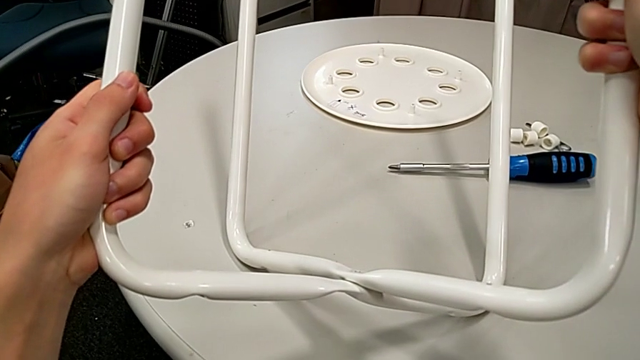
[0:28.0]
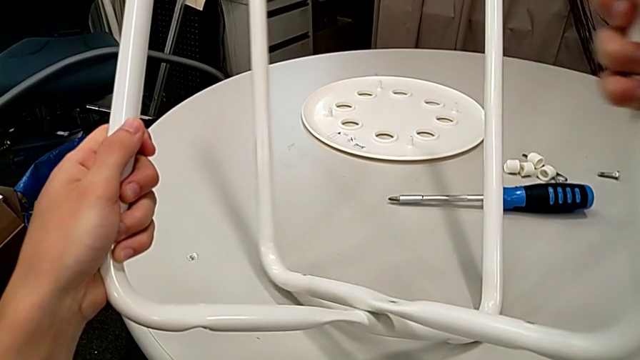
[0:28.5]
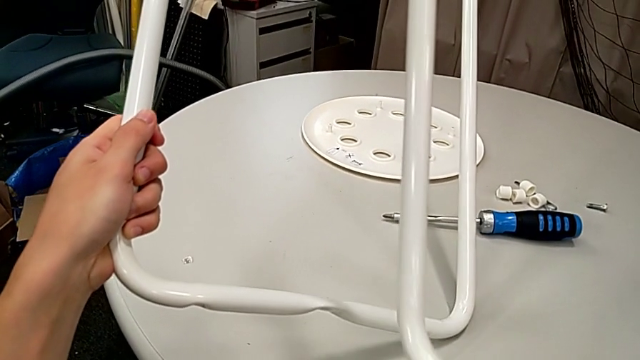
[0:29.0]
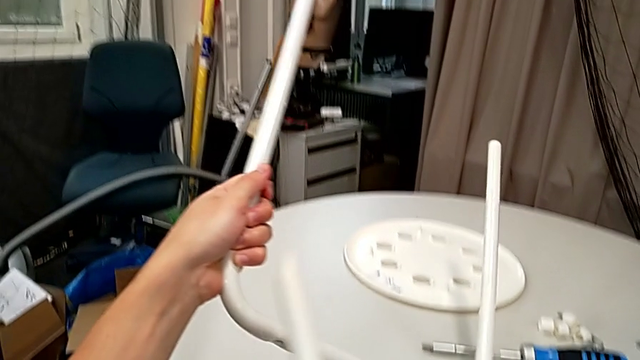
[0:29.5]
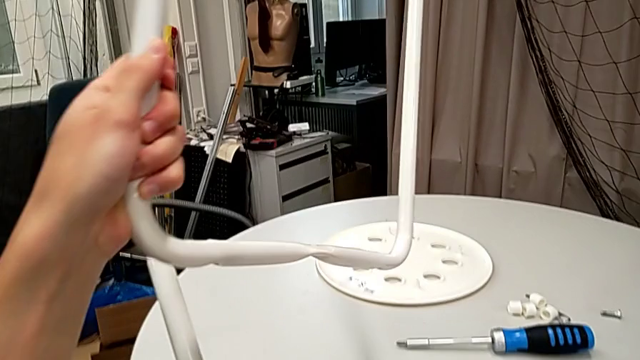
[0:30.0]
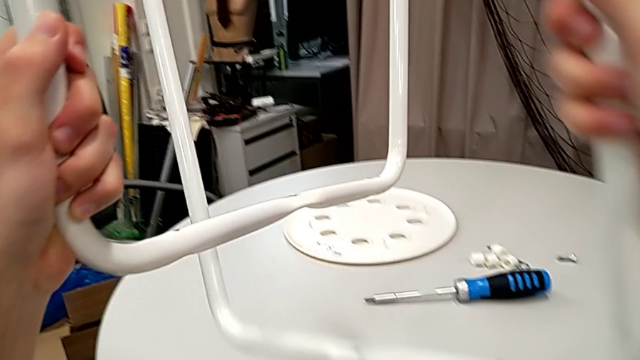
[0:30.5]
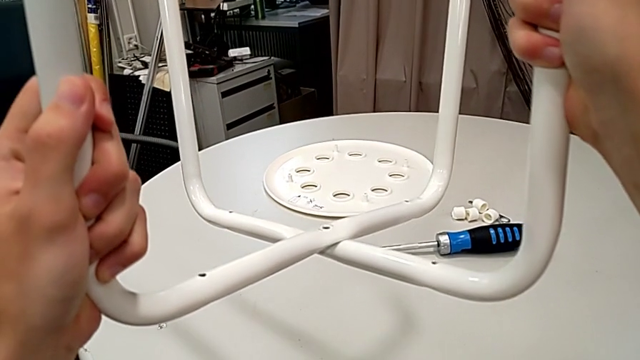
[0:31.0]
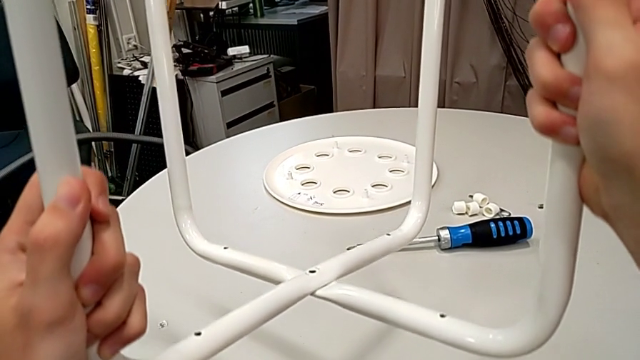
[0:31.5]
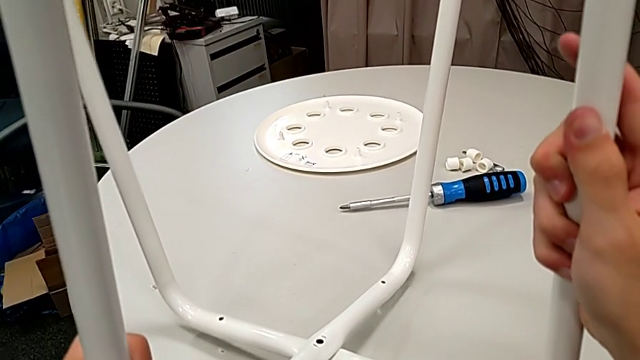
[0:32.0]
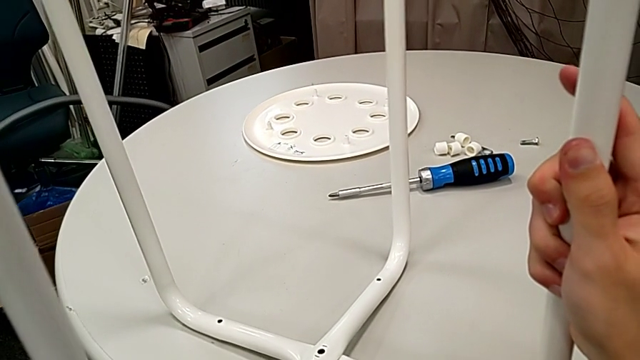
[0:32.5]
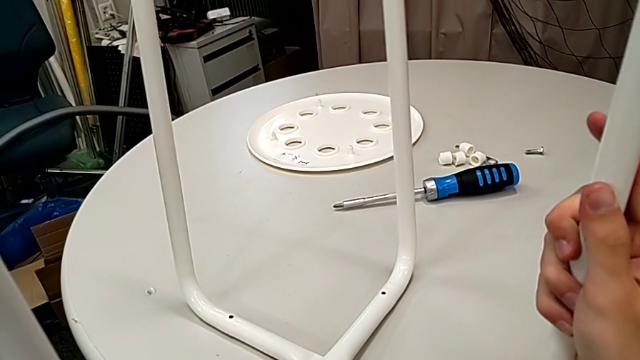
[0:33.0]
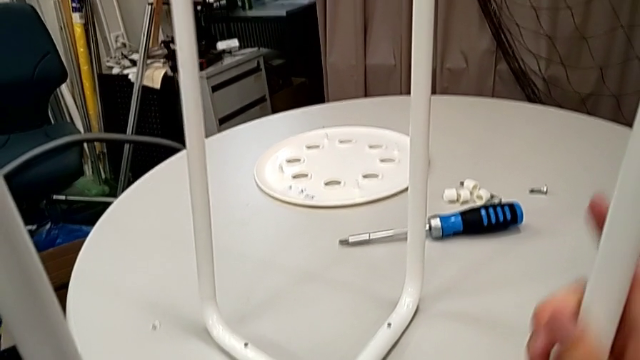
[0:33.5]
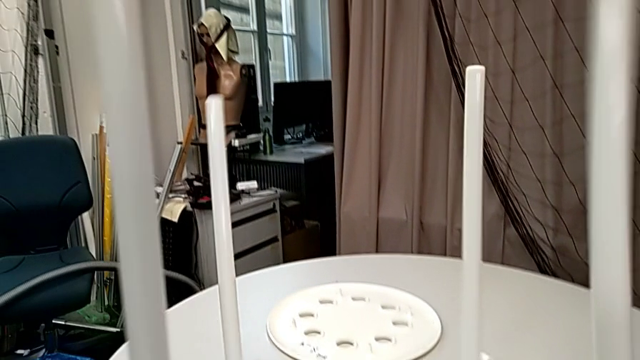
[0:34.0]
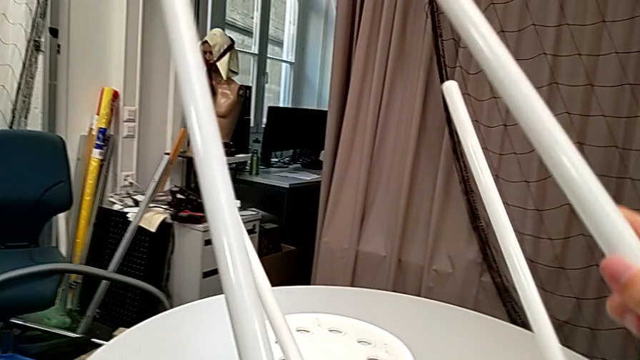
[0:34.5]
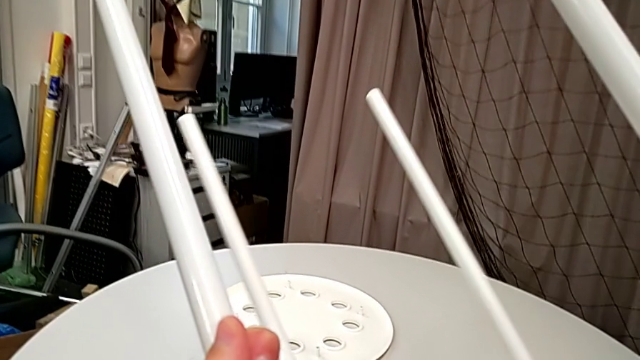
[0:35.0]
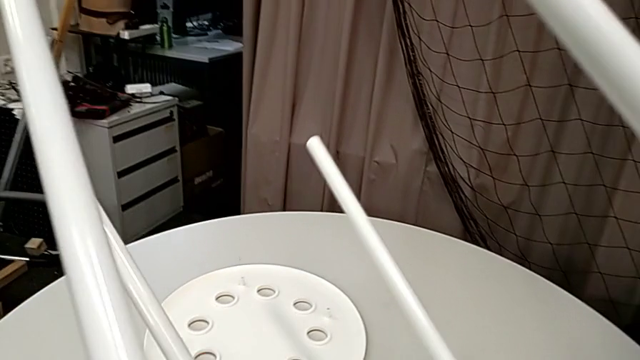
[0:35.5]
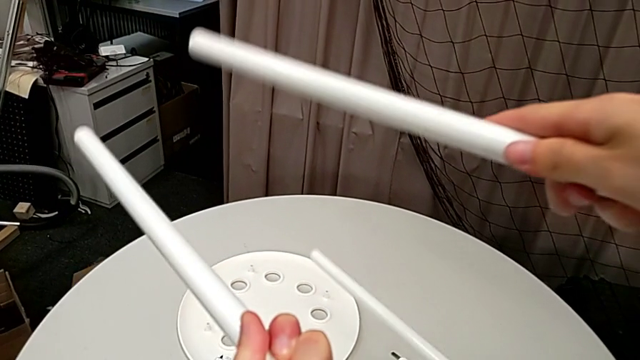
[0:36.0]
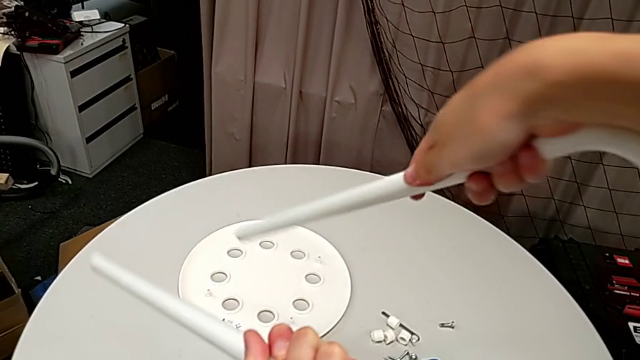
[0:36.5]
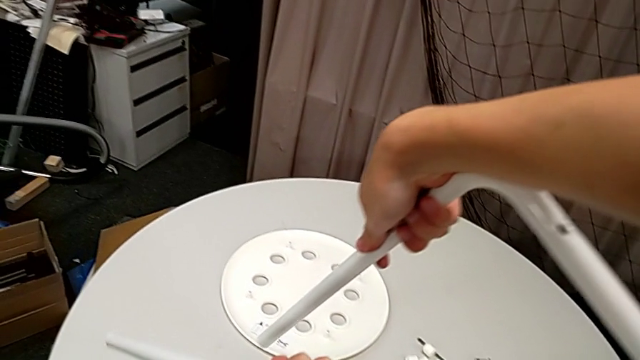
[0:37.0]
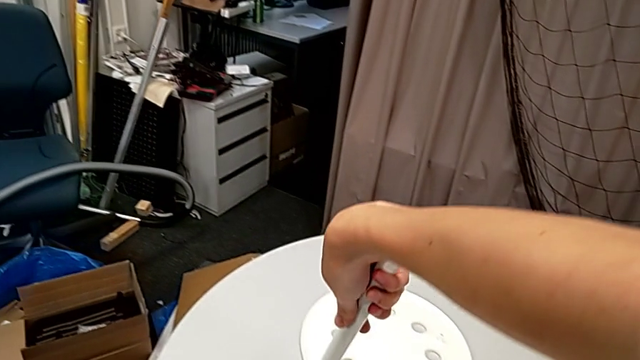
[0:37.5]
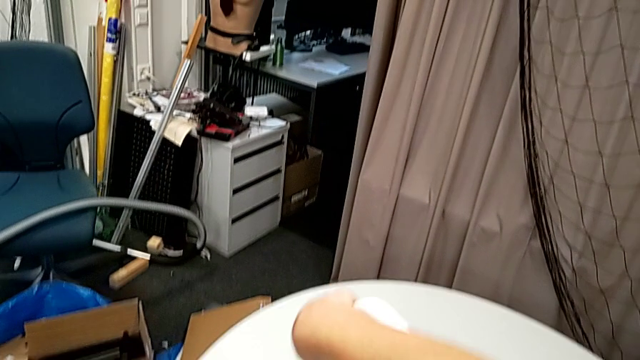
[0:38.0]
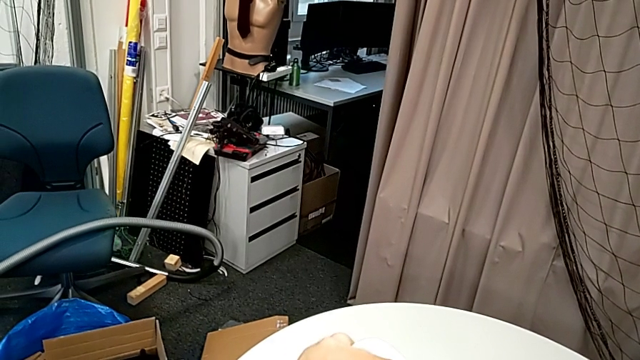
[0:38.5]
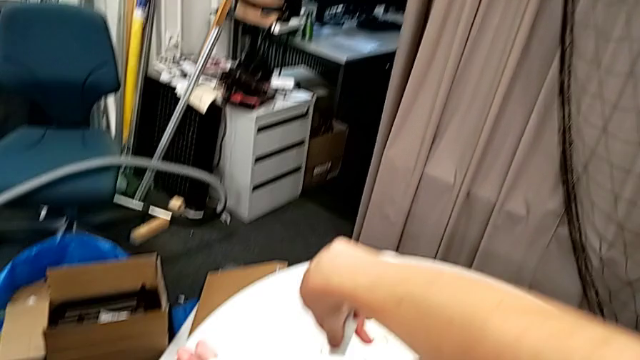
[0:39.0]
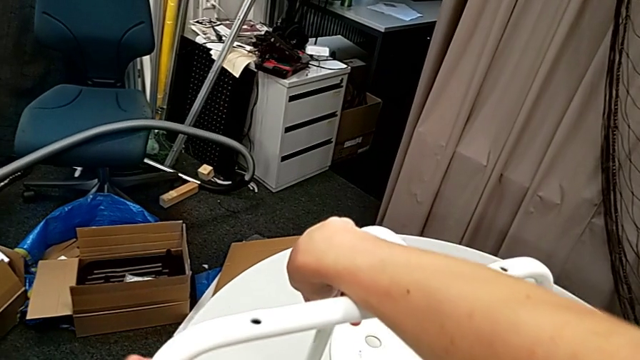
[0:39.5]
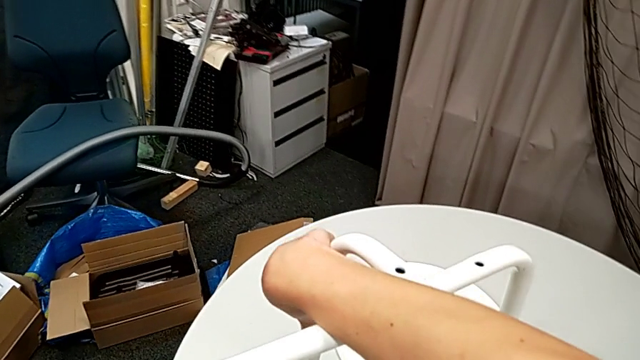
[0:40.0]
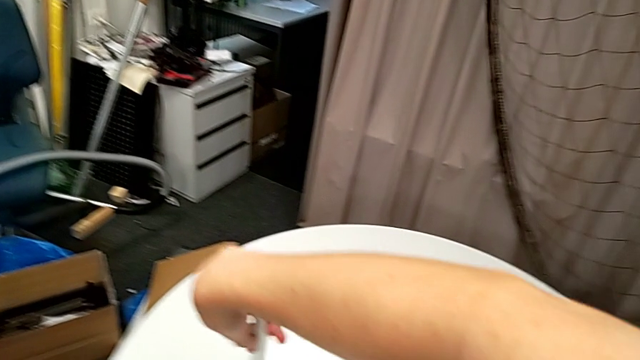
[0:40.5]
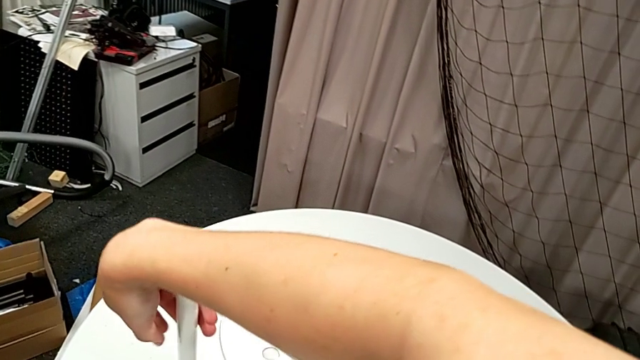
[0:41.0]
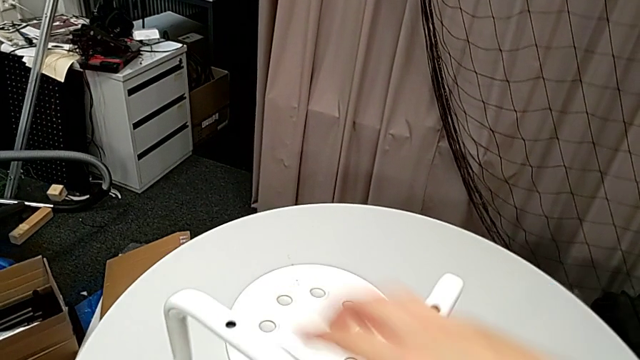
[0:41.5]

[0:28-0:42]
The camera wearer is assembling the legs of the stool. They align the leg, place it, rotate it and align it.

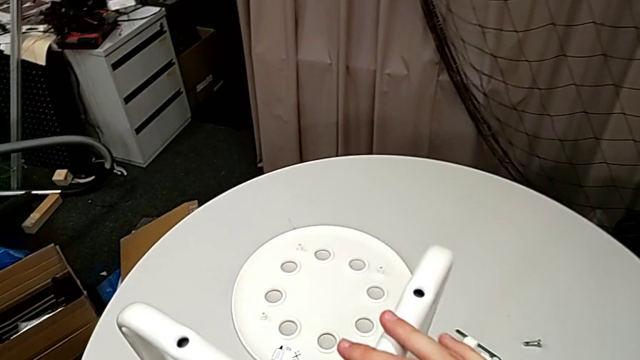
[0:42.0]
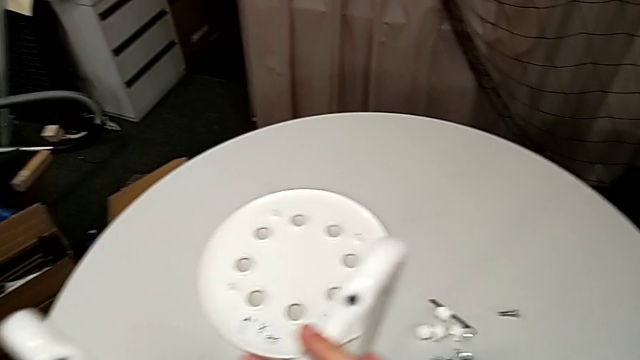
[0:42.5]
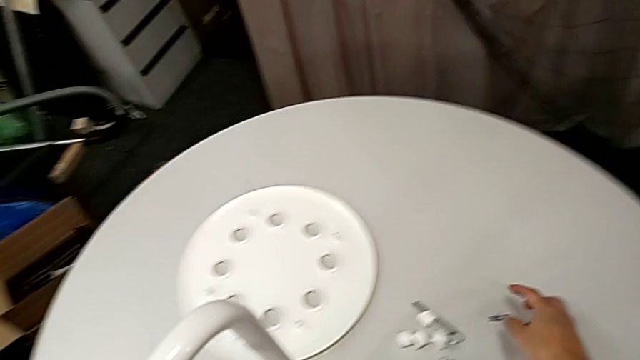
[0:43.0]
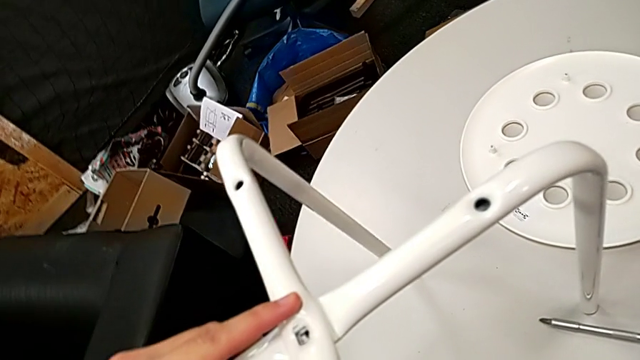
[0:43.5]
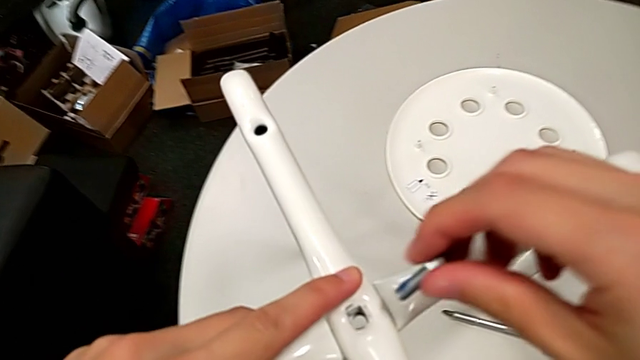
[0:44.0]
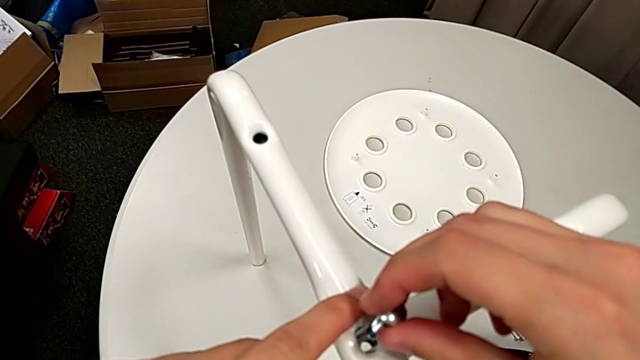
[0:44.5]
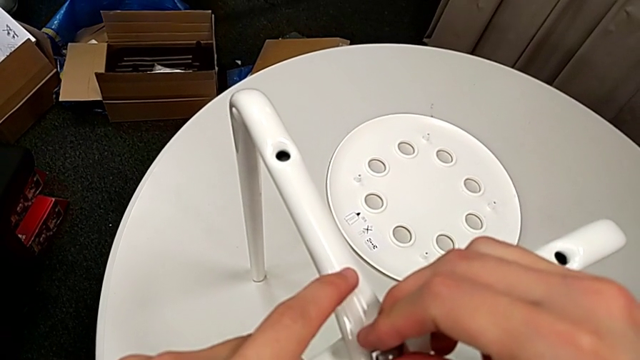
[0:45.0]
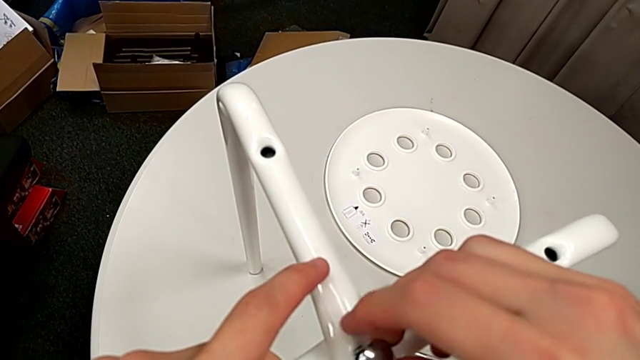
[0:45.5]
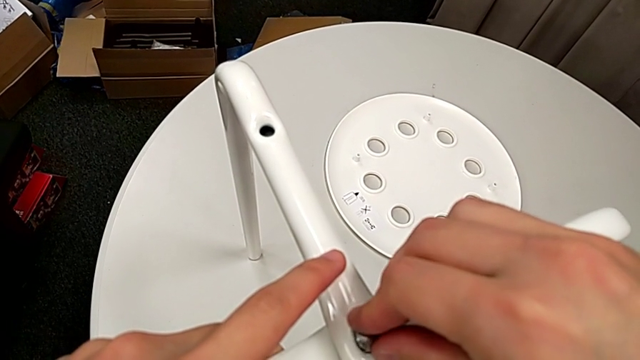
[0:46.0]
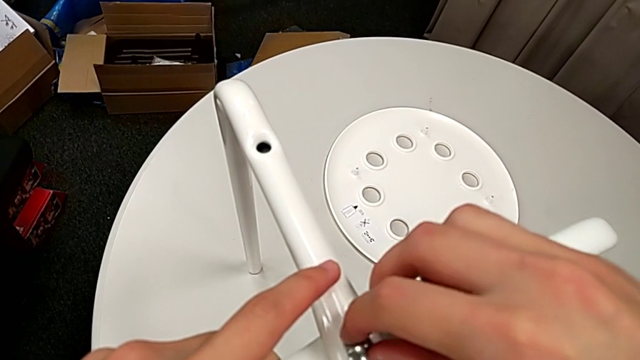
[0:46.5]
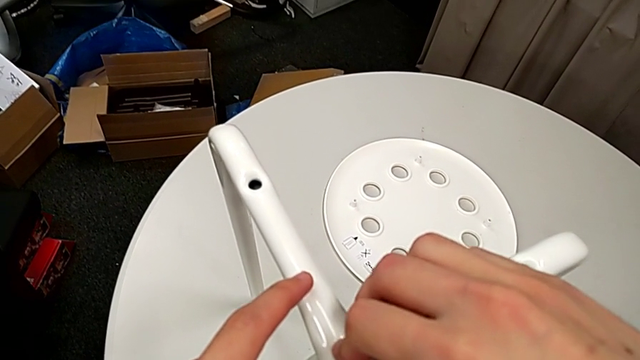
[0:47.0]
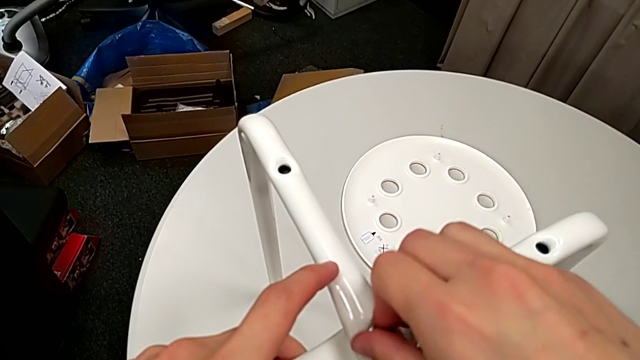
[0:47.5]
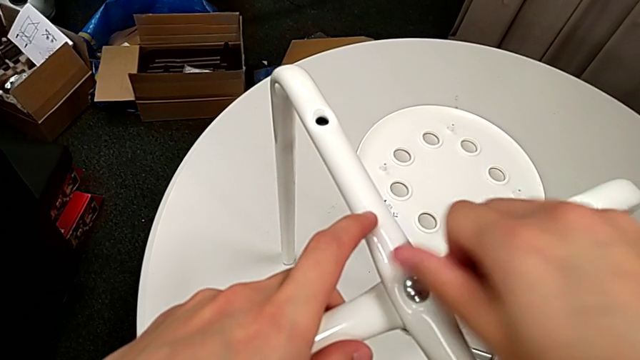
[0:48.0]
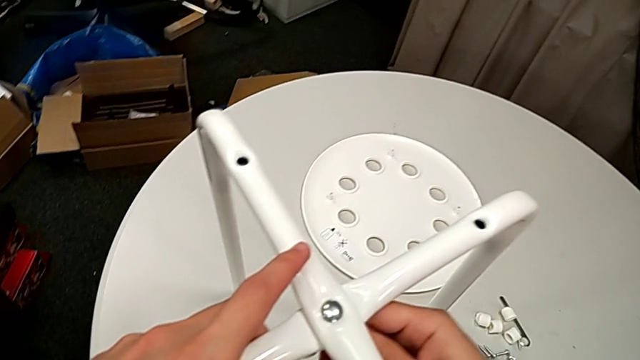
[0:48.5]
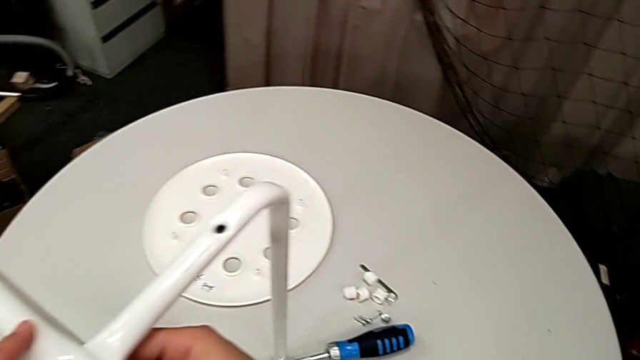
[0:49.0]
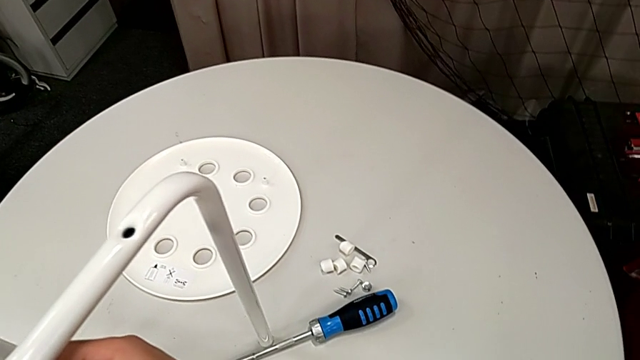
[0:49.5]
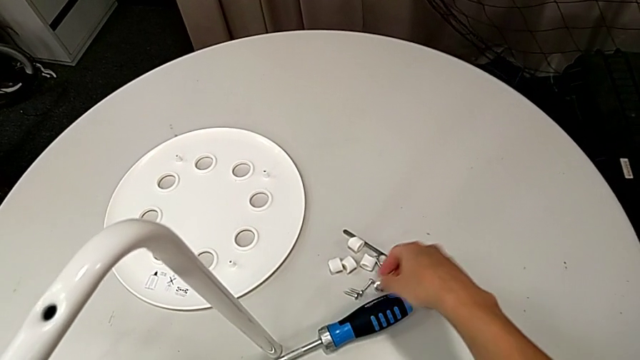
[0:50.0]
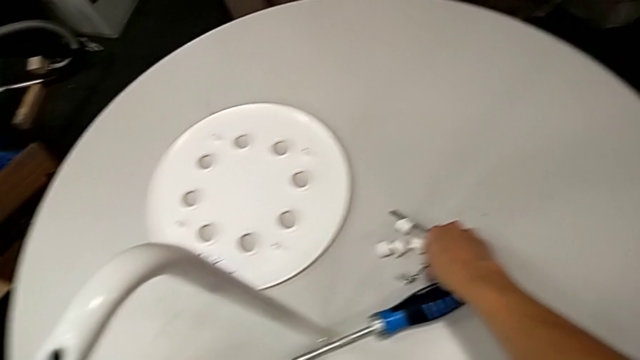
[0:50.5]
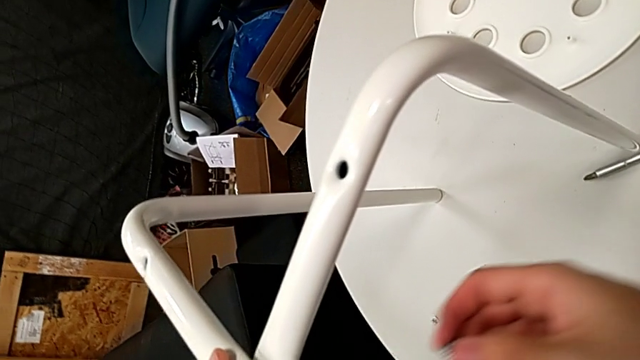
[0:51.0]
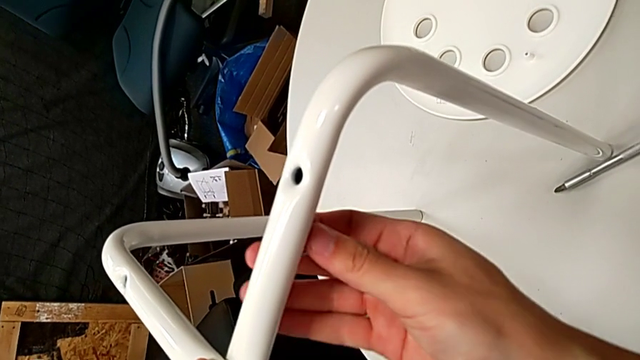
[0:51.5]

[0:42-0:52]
The camera wearer is assembling the legs of the stool. They grab the bolt, insert it, wrongly screw it, grab the hex nut and align the leg.
